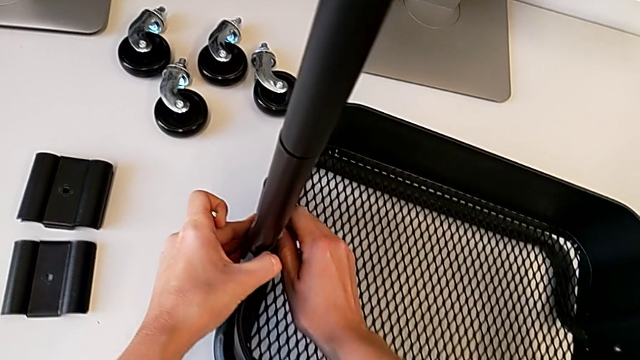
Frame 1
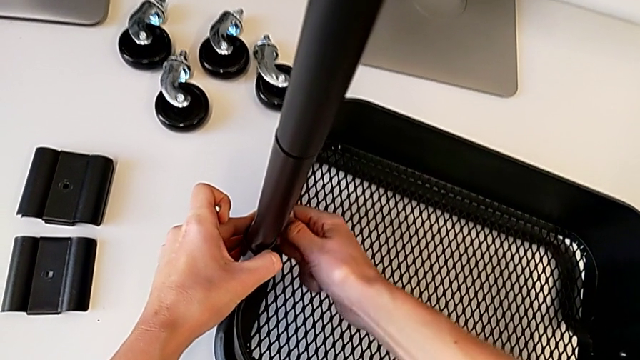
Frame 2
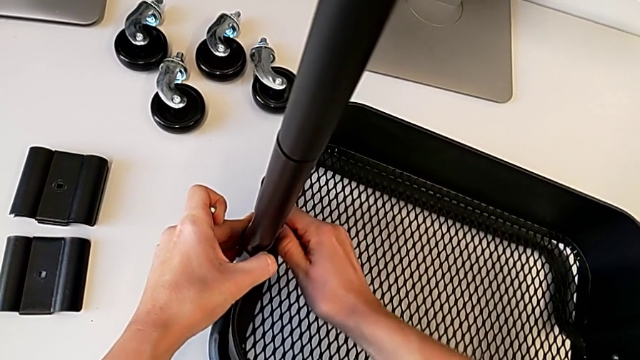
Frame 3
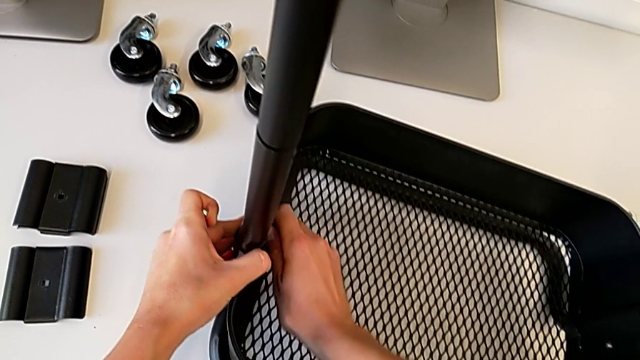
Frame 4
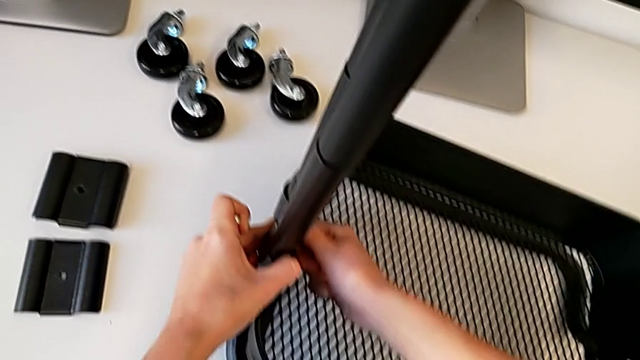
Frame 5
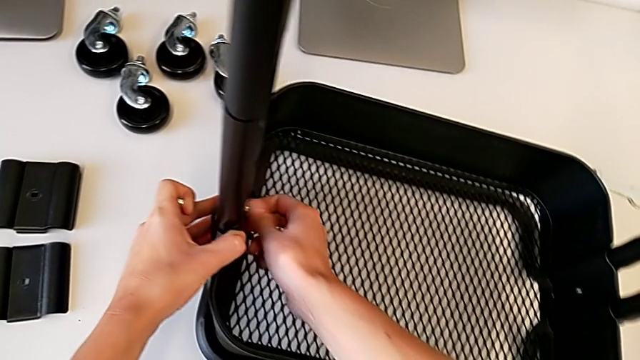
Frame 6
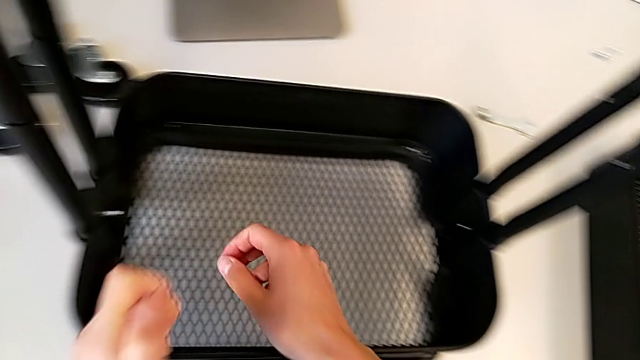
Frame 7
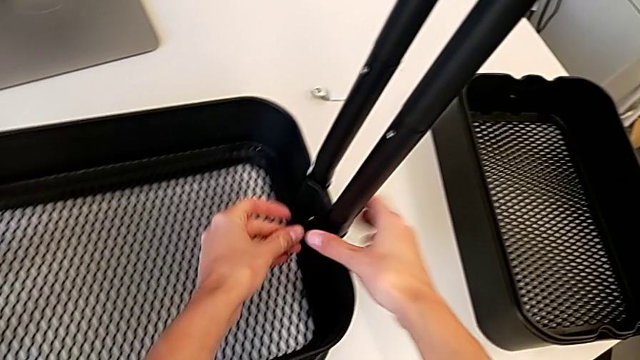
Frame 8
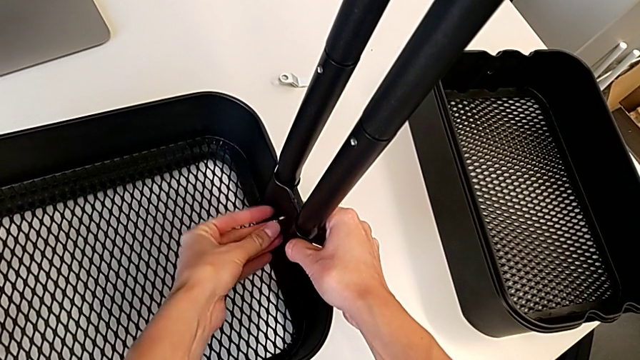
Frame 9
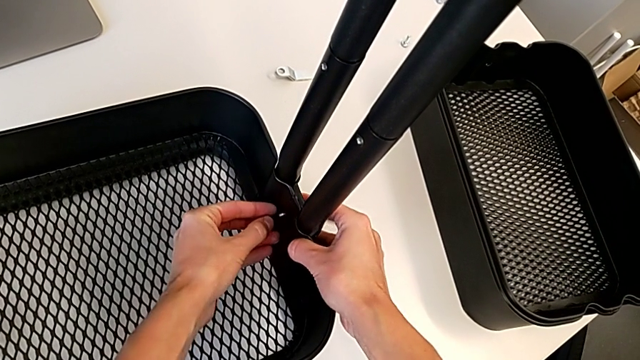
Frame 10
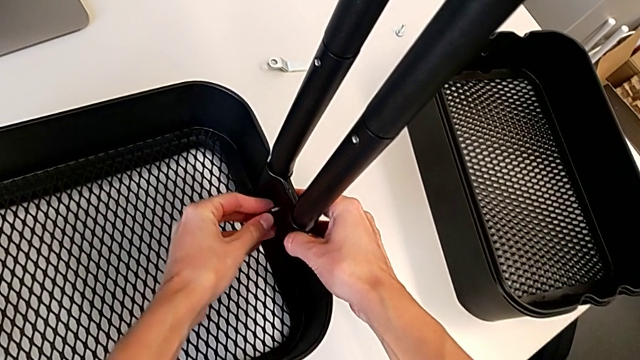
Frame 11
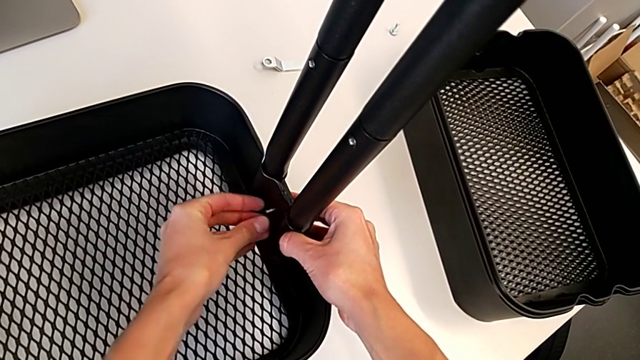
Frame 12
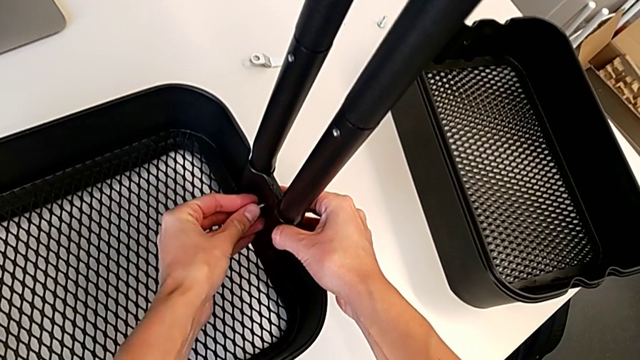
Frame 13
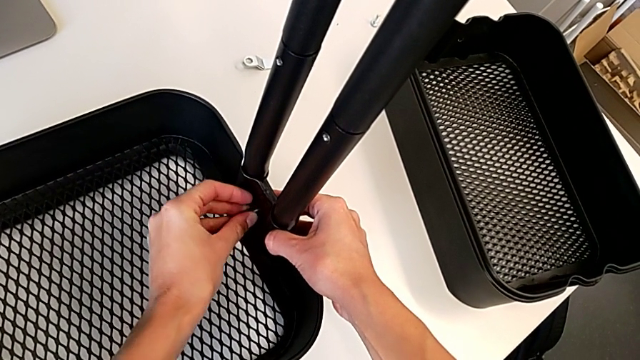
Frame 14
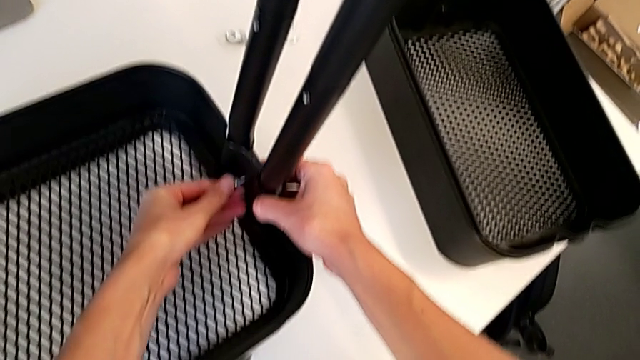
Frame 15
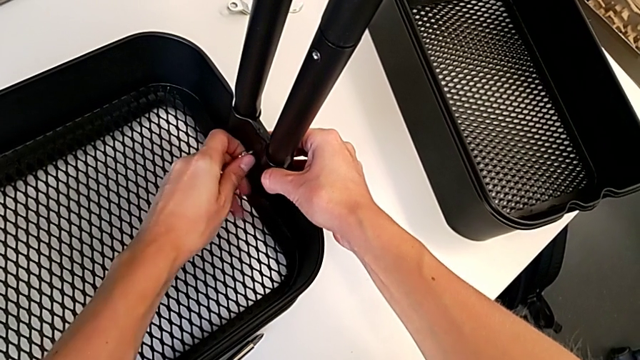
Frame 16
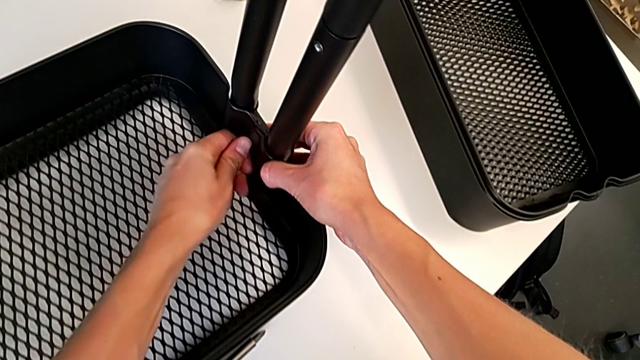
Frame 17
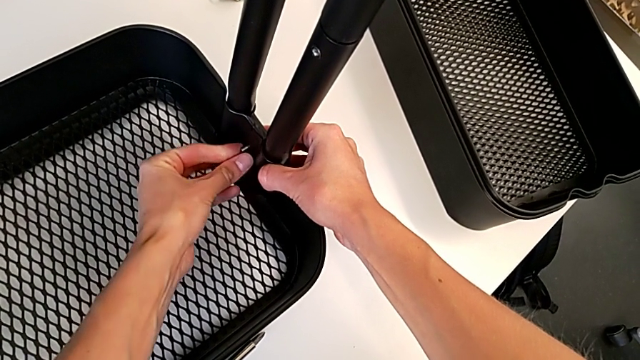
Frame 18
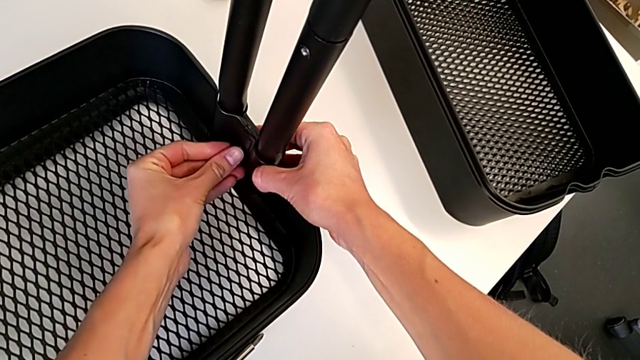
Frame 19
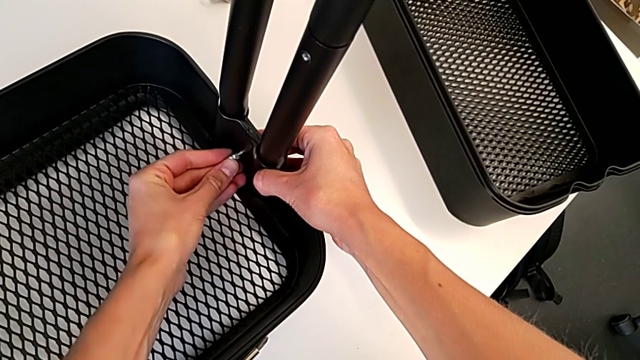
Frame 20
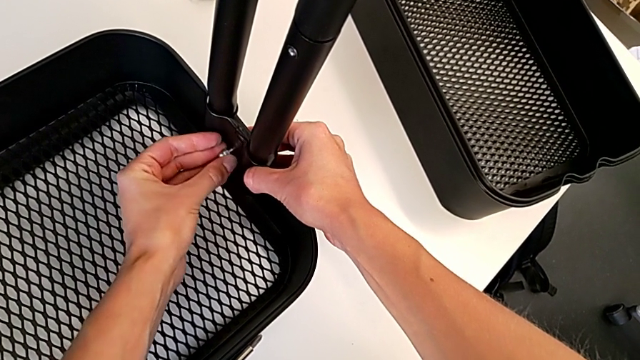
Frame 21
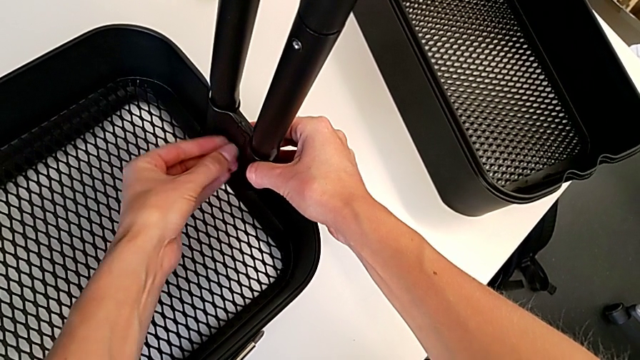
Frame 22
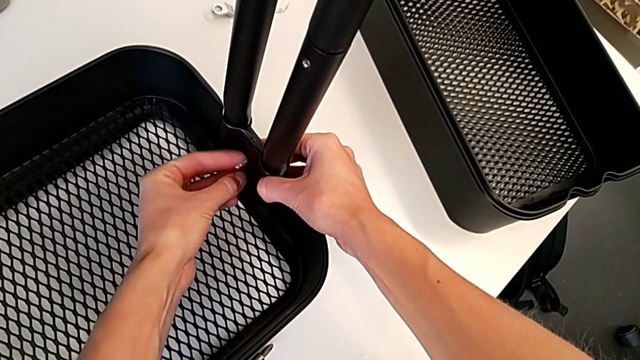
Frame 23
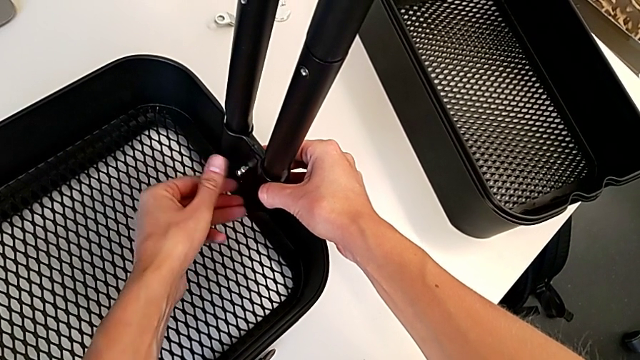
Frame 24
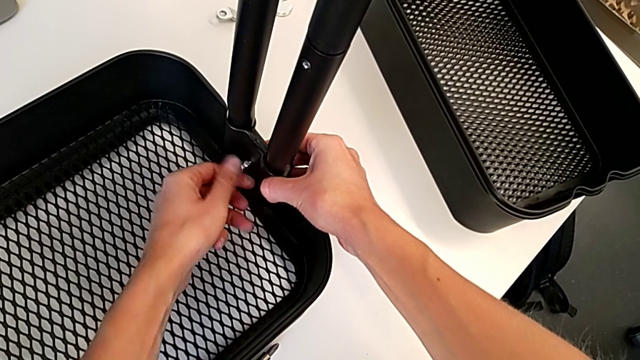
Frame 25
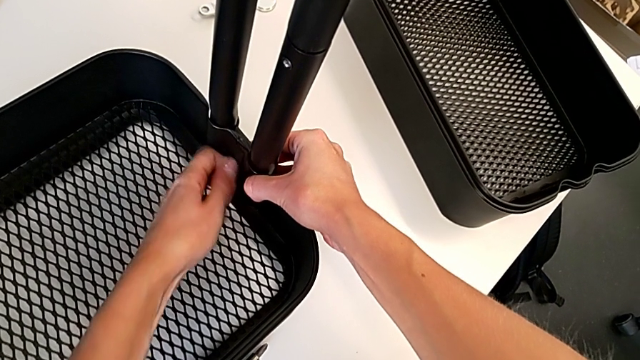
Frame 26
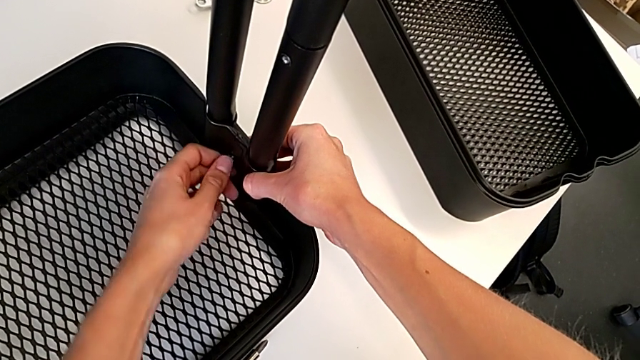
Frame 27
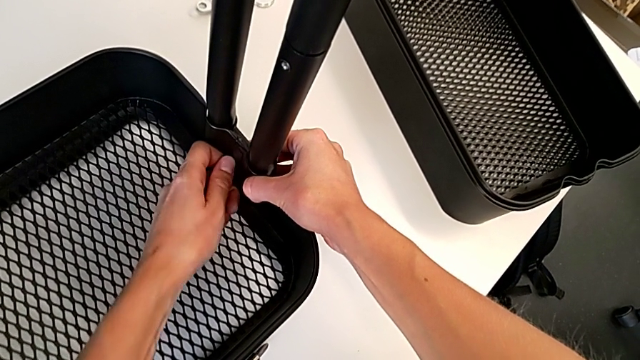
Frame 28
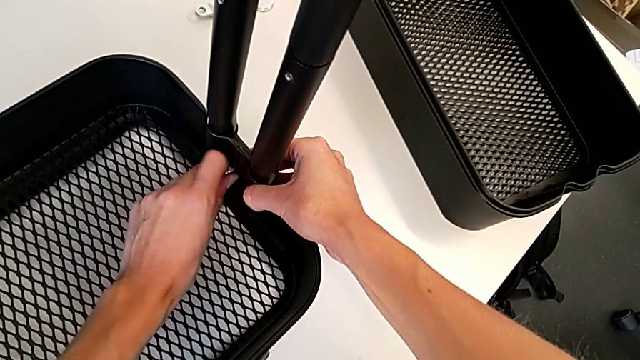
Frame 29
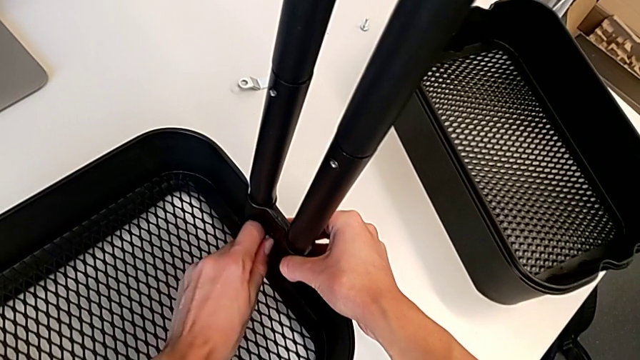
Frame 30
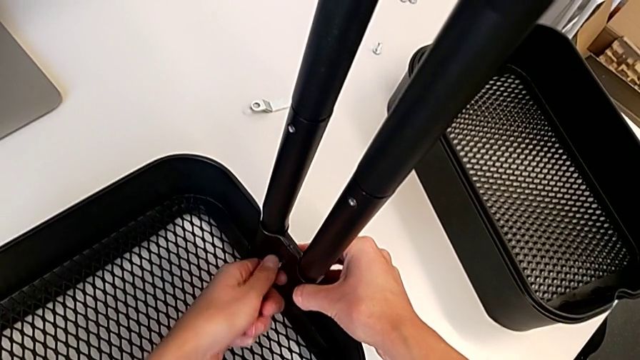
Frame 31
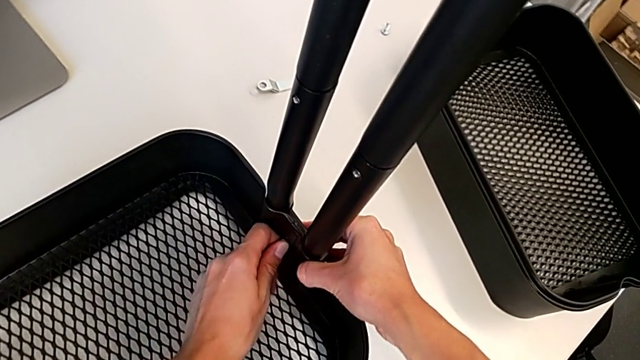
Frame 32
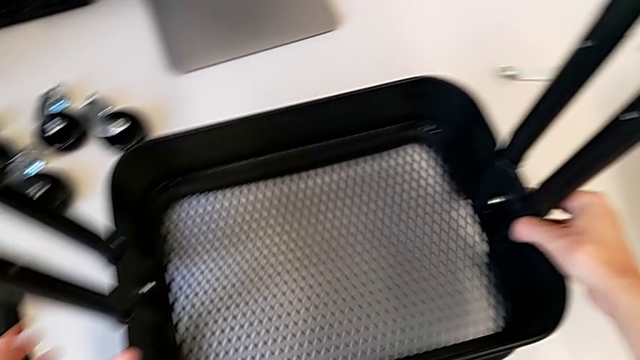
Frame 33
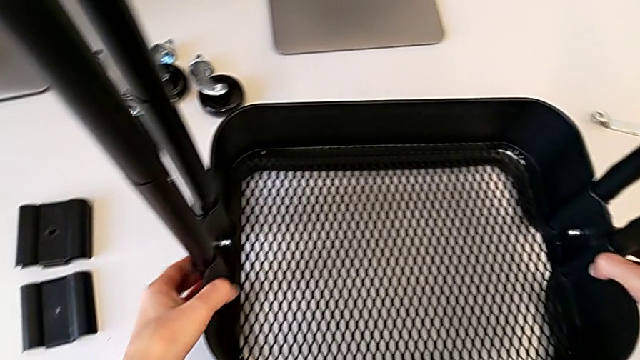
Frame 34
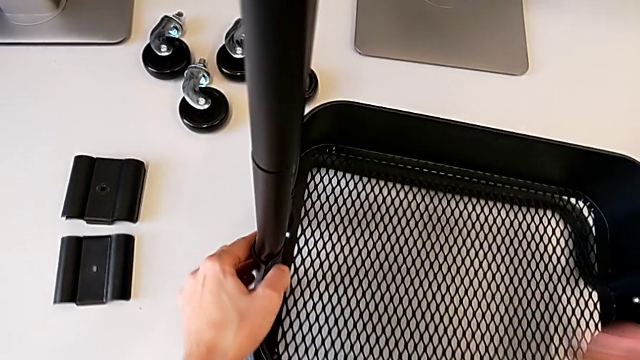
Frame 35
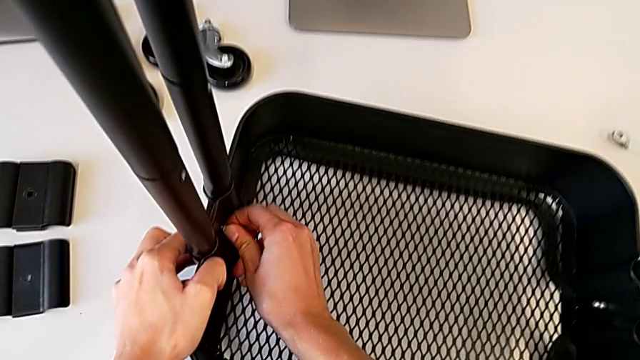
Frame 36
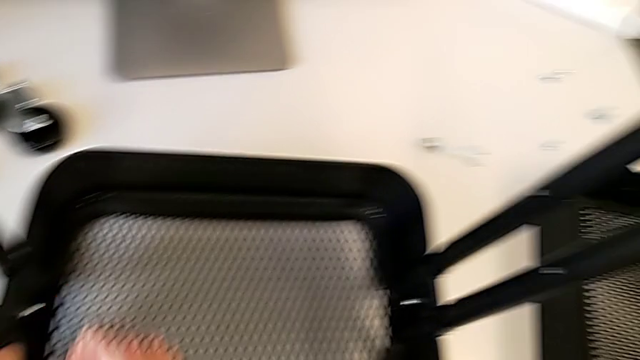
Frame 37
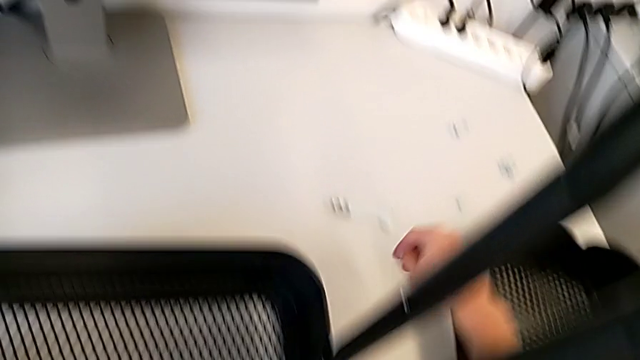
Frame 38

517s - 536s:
The camera wearer is attaching a hexagon cap nut on both sides of the bottom tray. They keep screwing the hexagon cap nut, screw the second hexagon cap nut and screw the first hexagon cap nut.

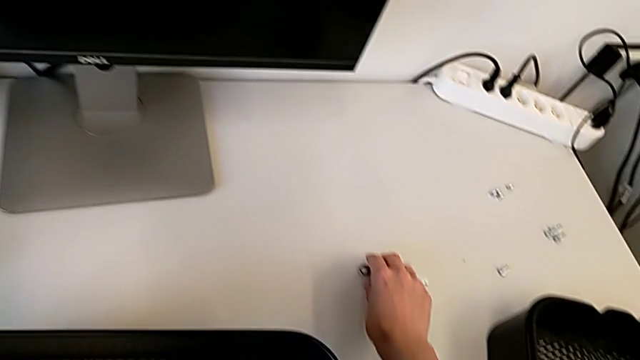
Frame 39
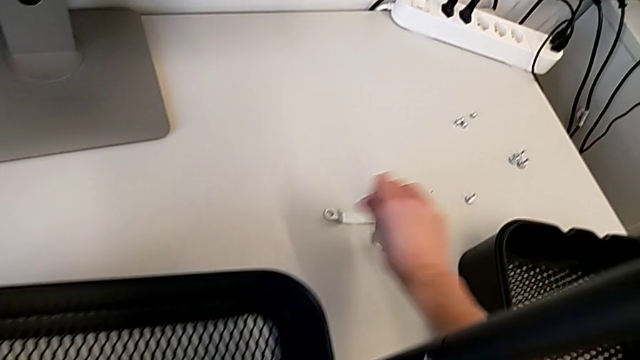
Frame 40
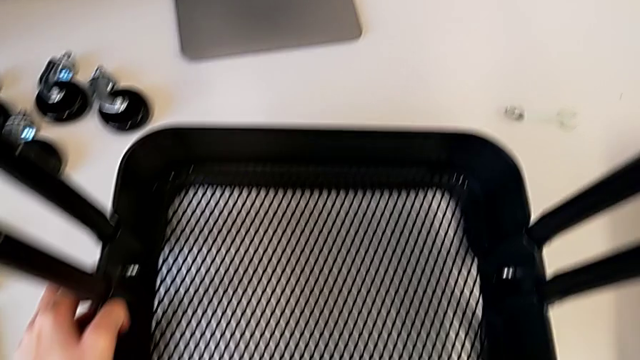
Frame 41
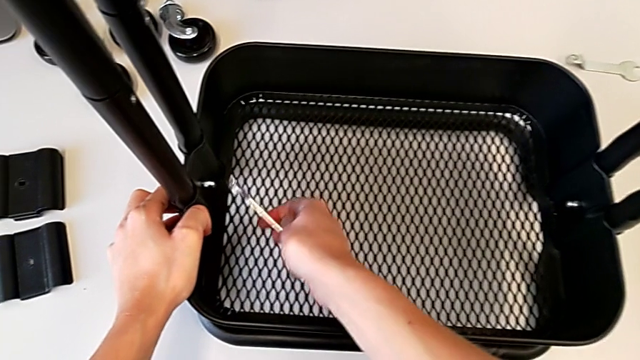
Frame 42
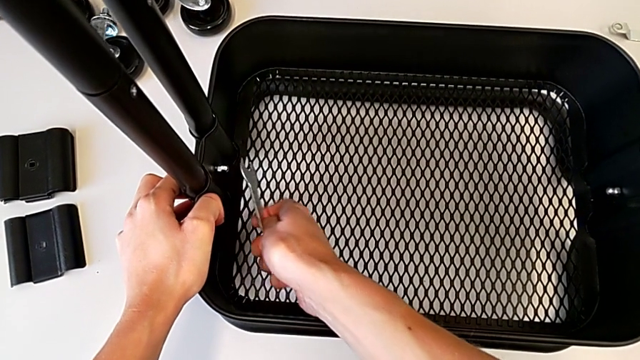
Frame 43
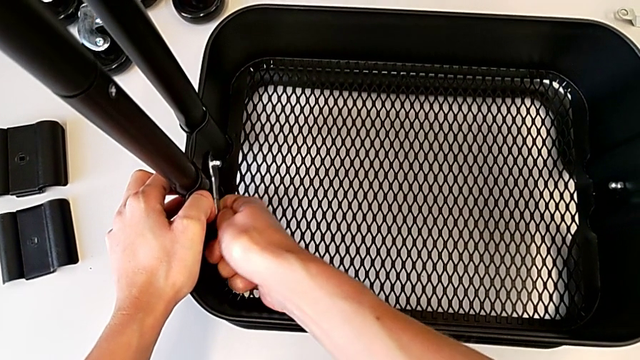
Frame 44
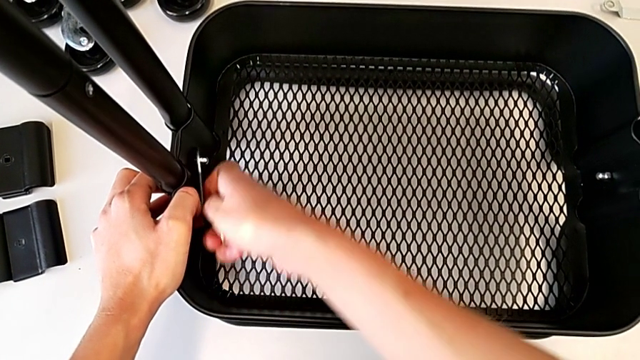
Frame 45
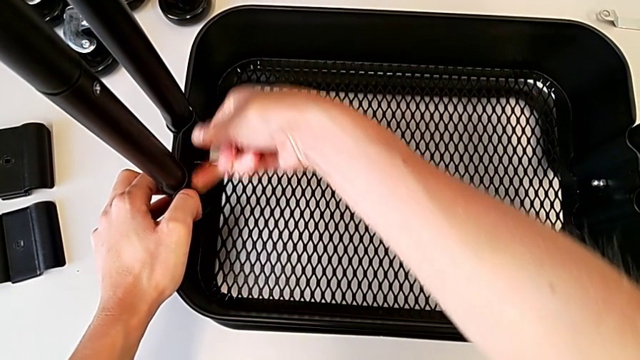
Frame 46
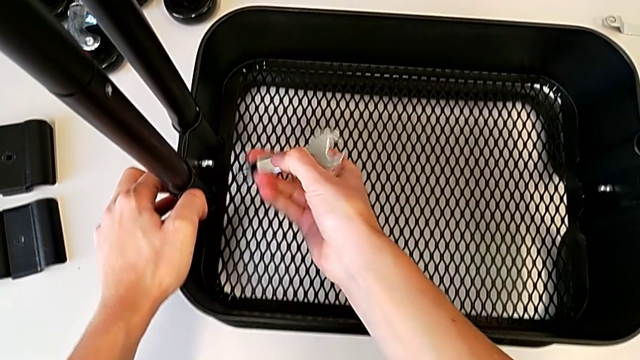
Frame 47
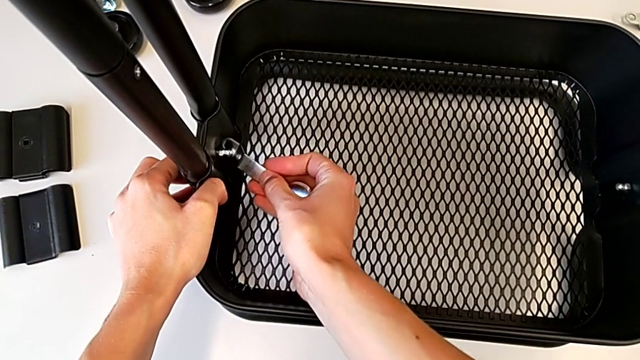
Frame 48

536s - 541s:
The camera wearer is tightening the hexagon cap nut on the bottom tray. They grab the spanner wrench, insert it and begin to screw the hexagon cap nut.
